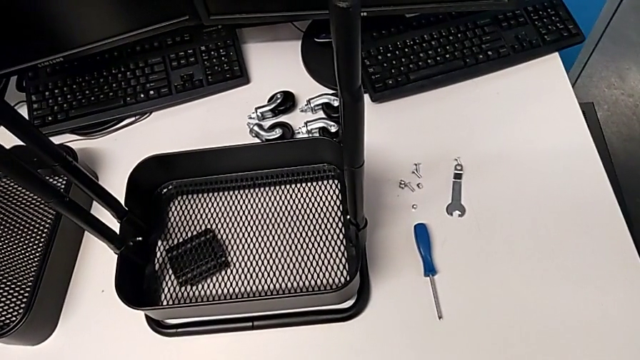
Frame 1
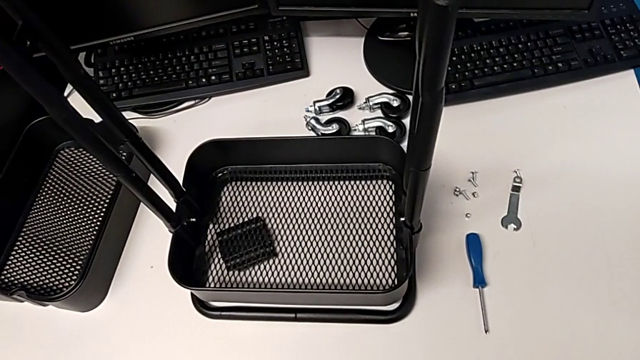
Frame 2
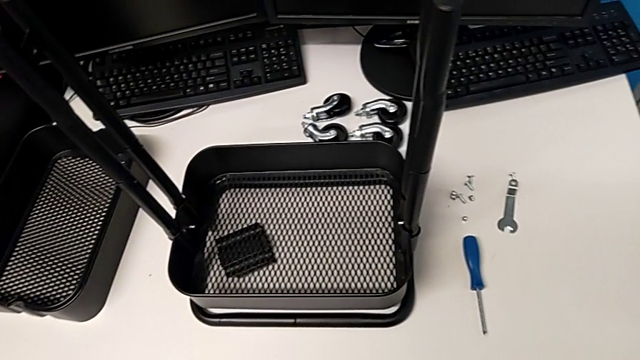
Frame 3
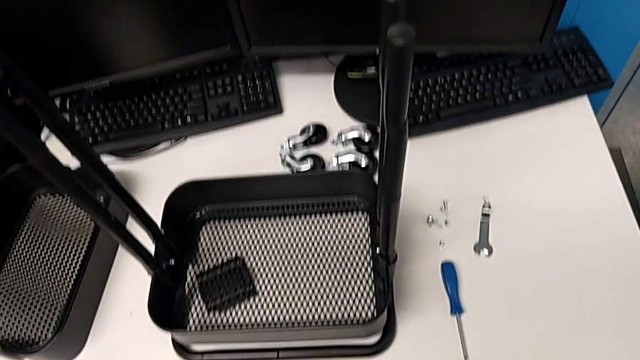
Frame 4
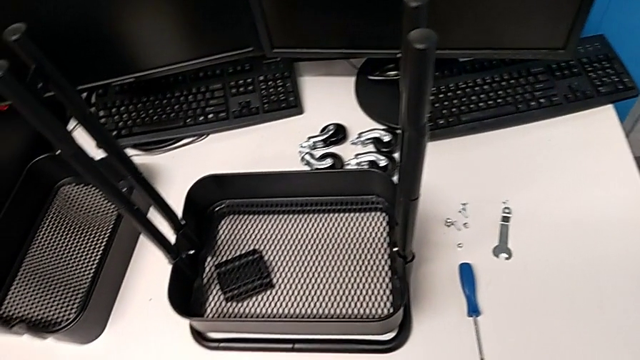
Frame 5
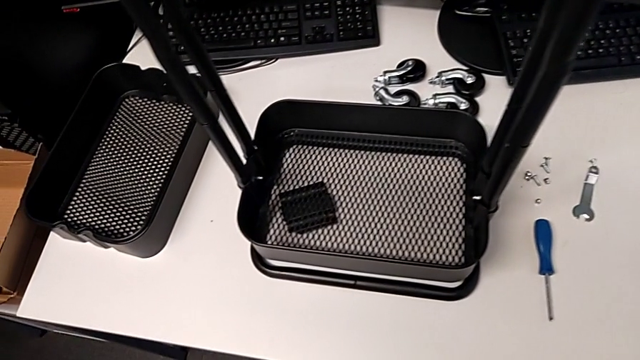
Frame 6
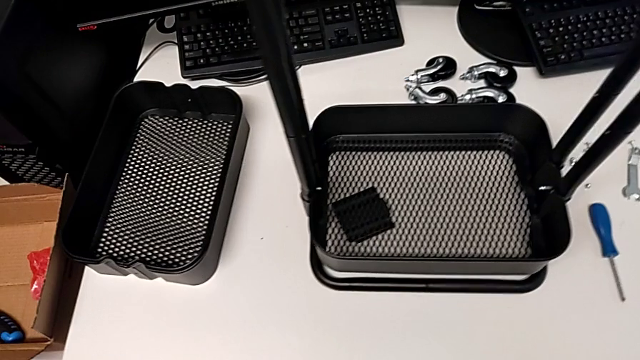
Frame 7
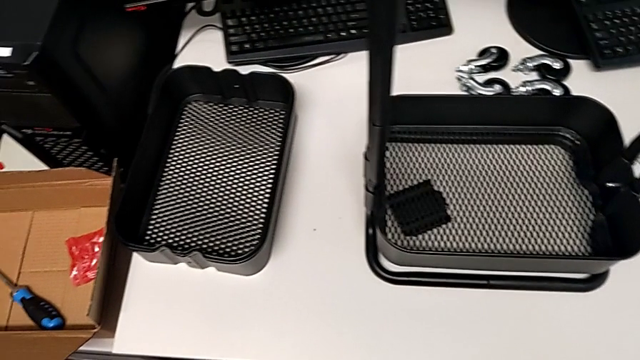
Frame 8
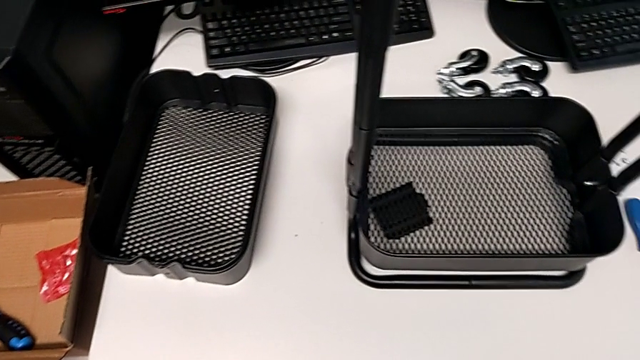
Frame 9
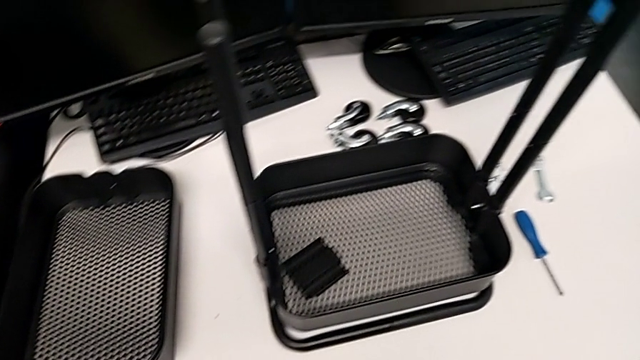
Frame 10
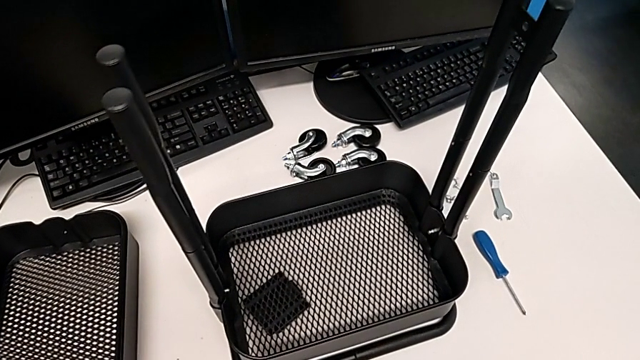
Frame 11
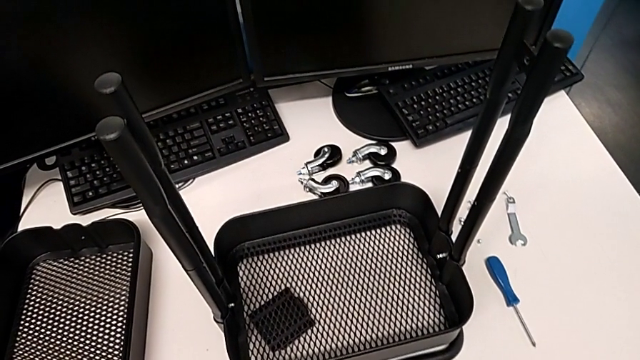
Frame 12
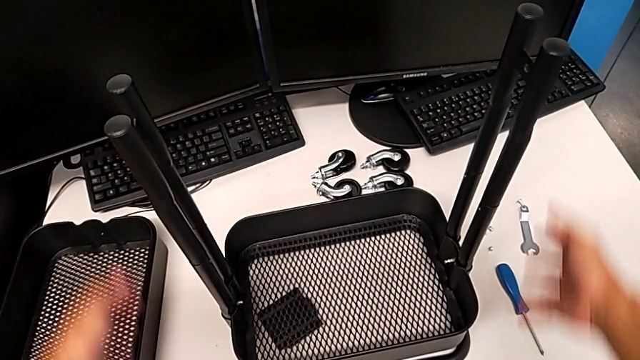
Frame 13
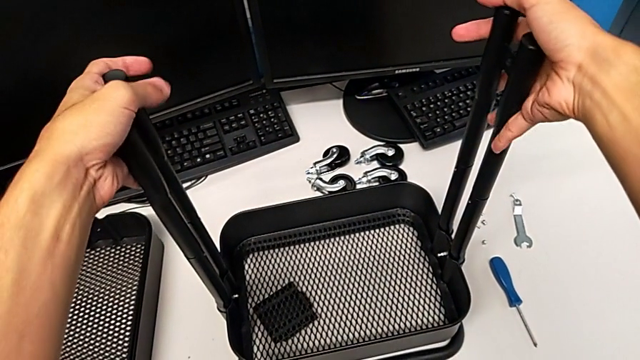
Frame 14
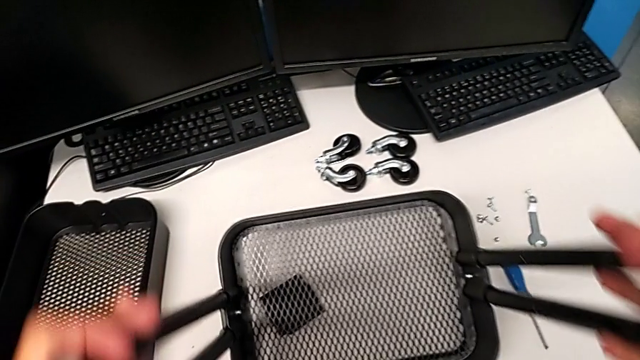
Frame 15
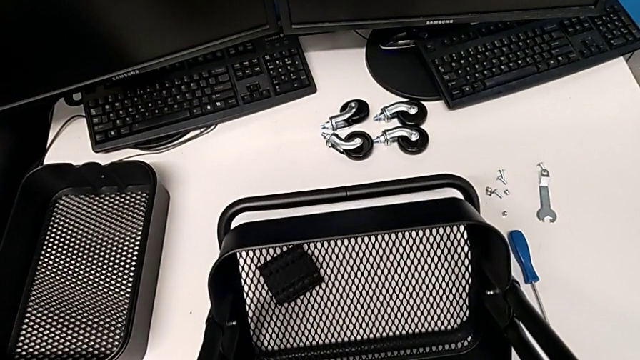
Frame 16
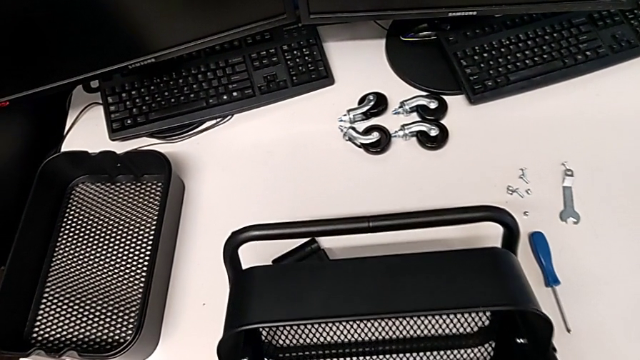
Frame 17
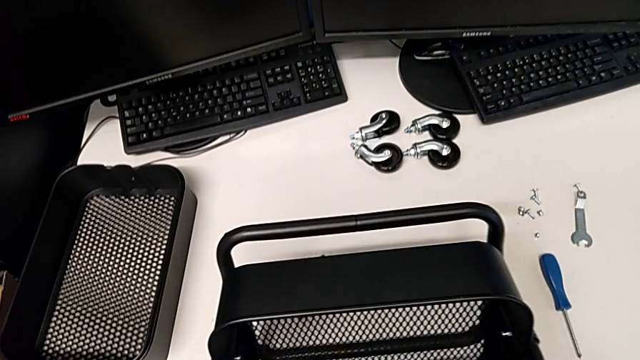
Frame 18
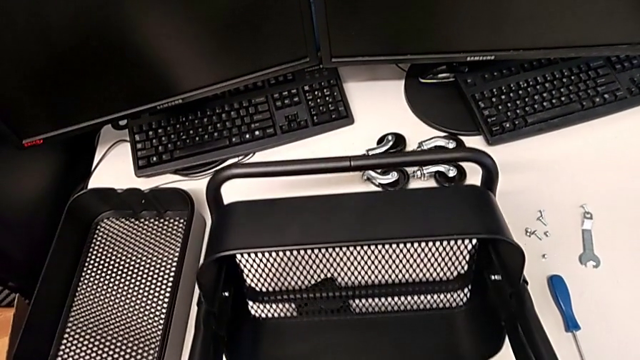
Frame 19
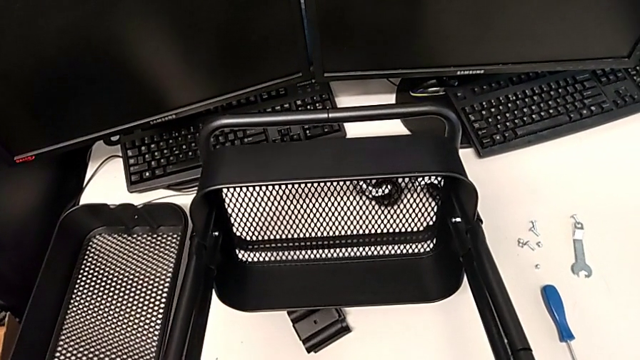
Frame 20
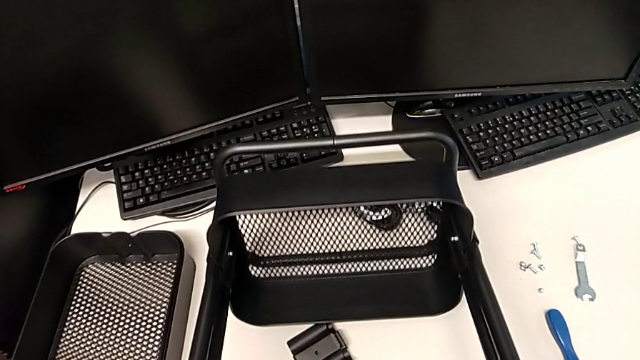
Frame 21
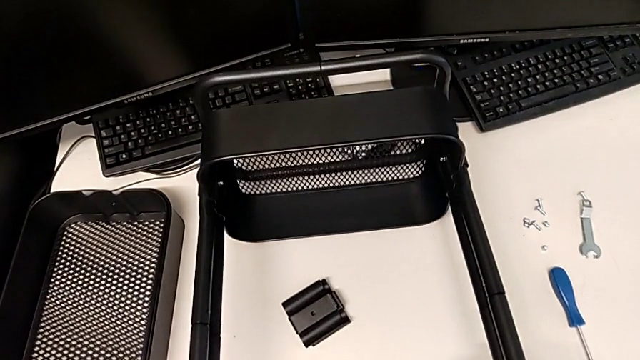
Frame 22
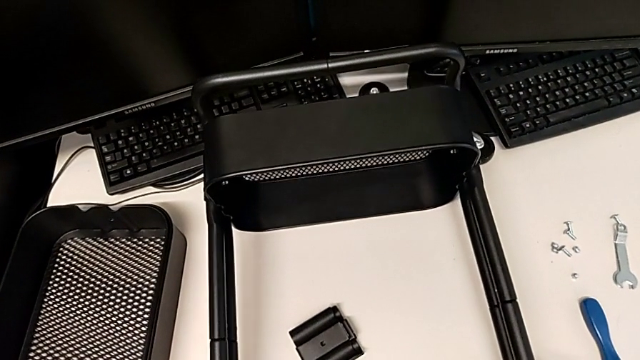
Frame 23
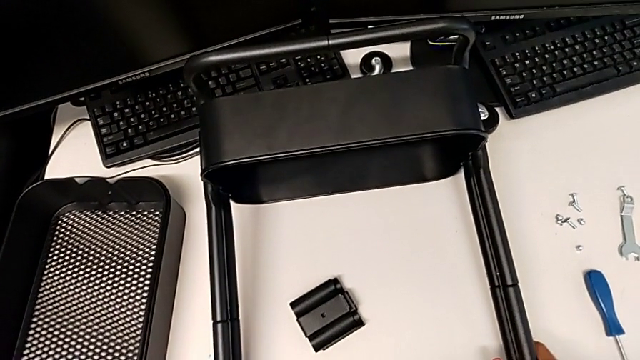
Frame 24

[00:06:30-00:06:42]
The camera wearer is assembling the remaining trays on the base. They rotate the utility cart.

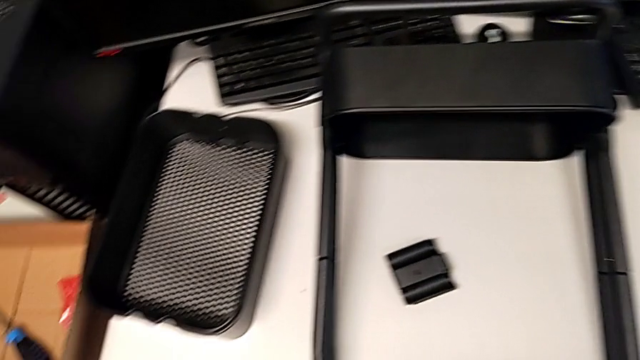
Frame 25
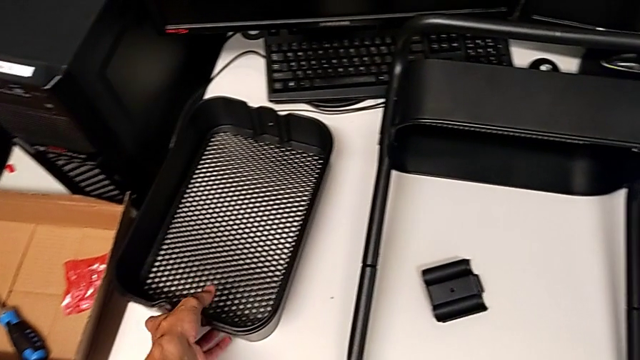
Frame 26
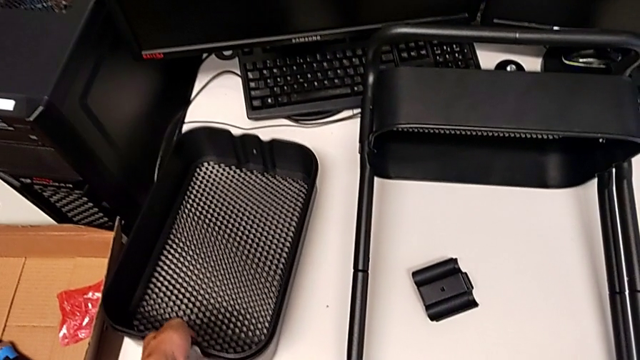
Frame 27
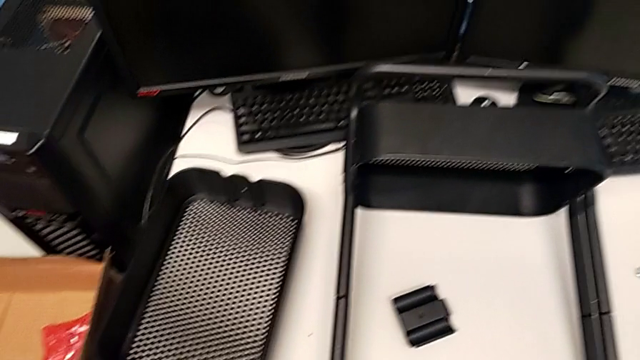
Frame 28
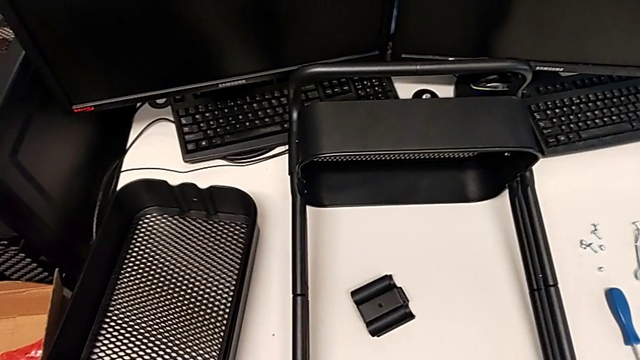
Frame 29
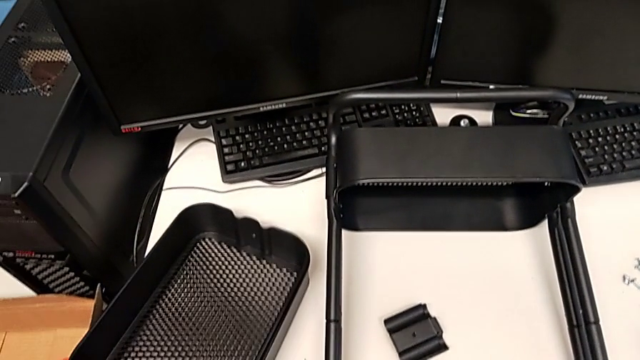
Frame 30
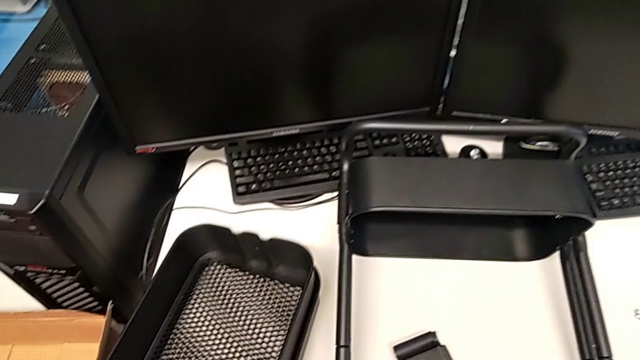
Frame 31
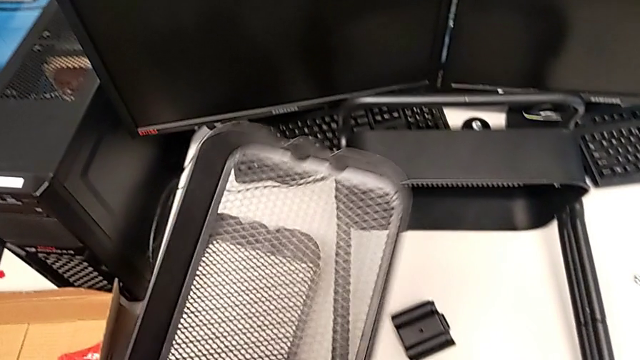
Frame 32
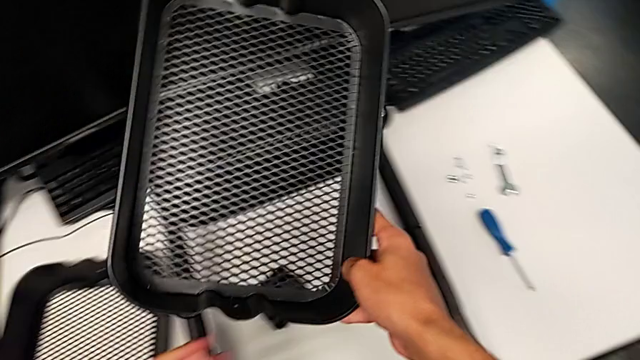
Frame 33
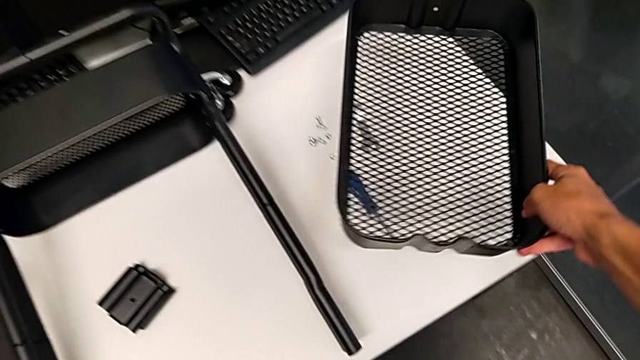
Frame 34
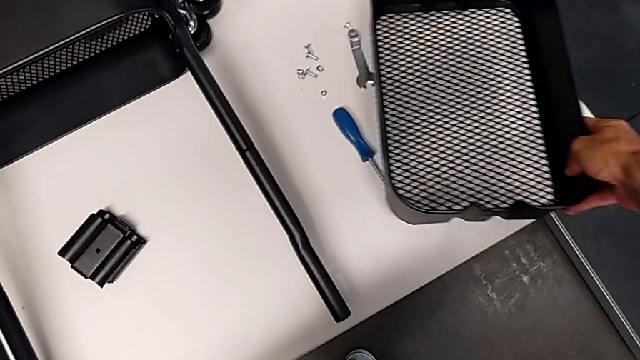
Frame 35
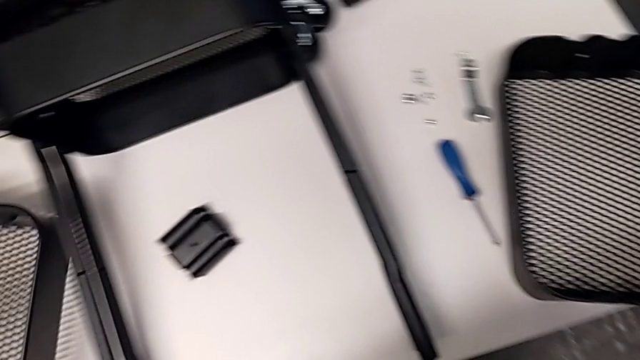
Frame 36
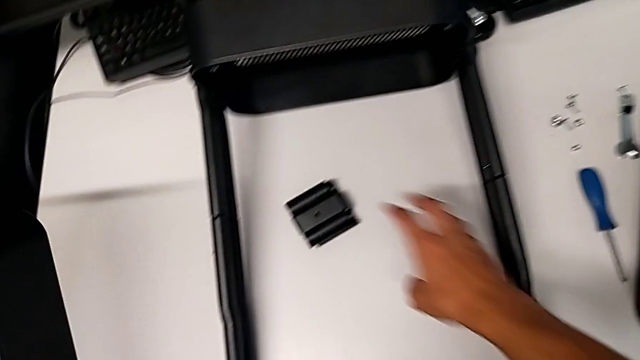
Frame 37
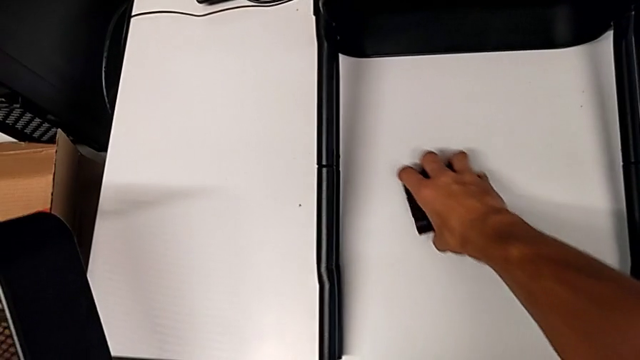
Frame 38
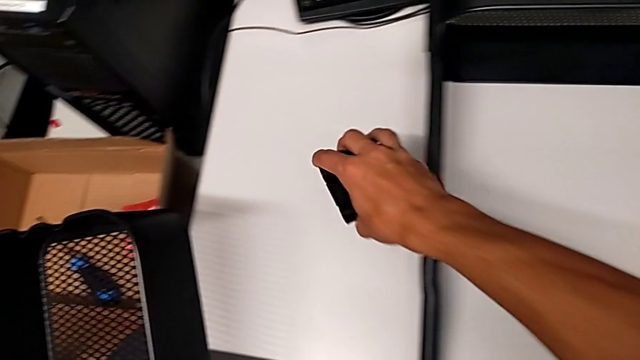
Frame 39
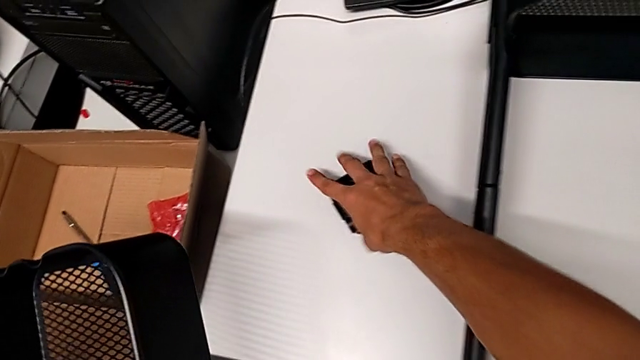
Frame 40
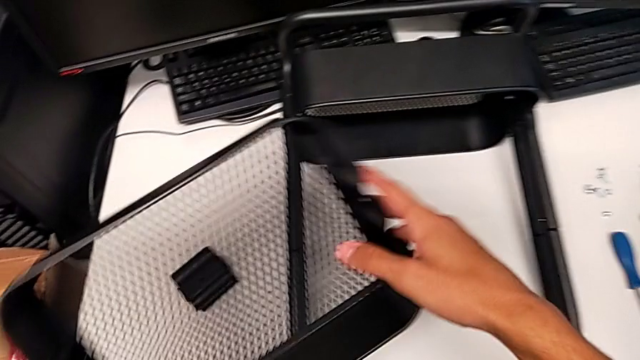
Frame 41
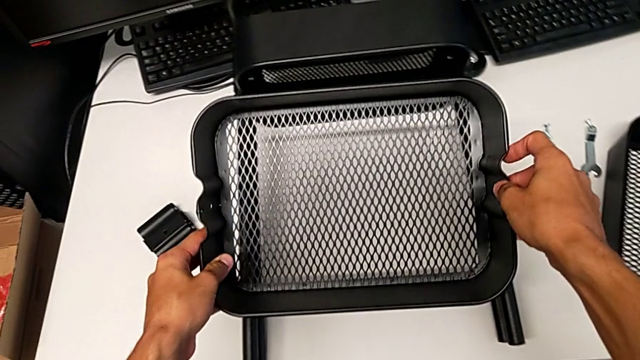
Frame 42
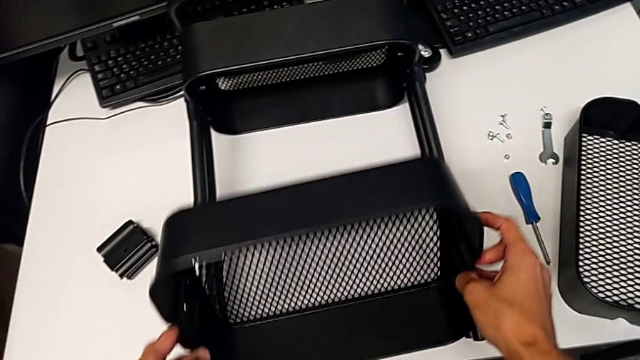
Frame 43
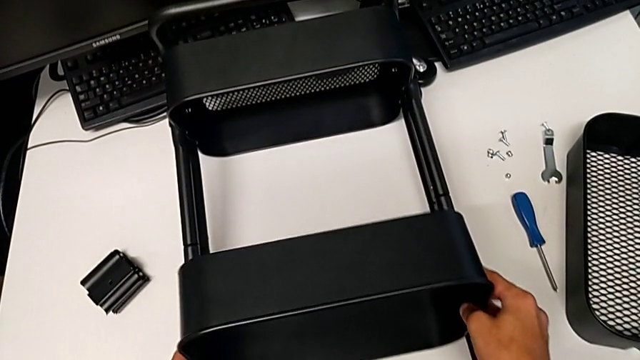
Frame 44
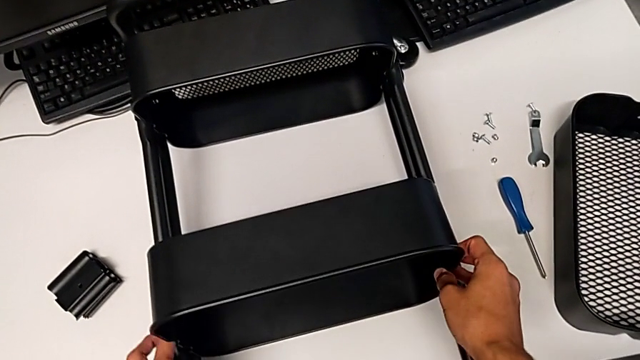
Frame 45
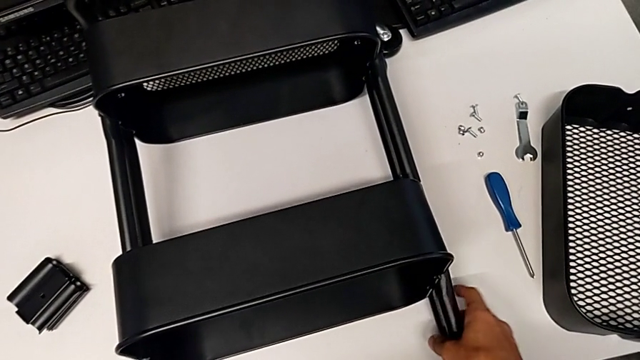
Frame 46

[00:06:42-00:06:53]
The camera wearer is assembling the remaining trays on the base. They grab the grid tray twice, grab it with the left hand, place it with the right hand, grab the bracket, place it and assemble the grid tray.
